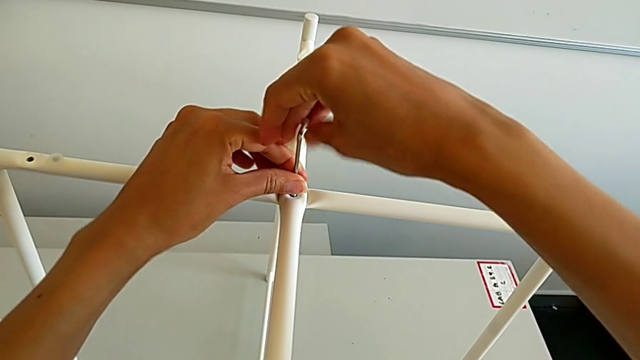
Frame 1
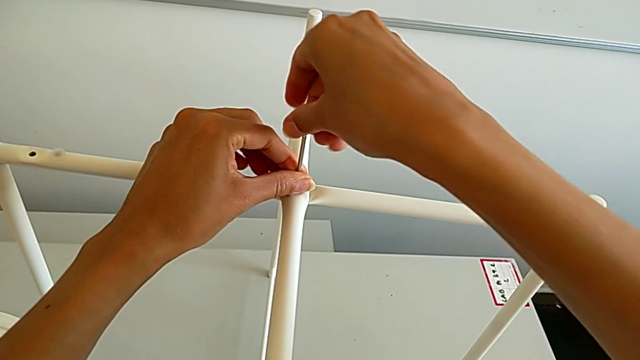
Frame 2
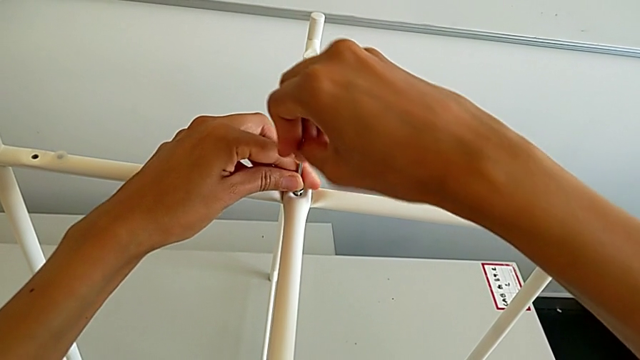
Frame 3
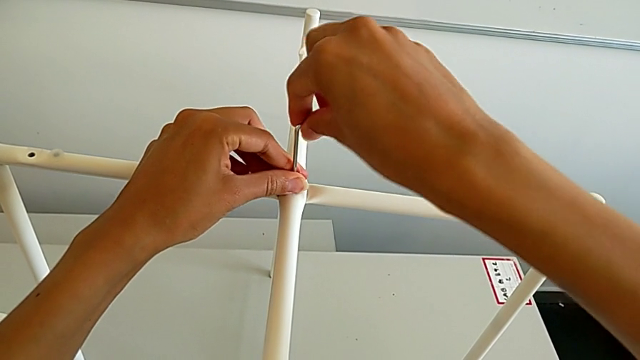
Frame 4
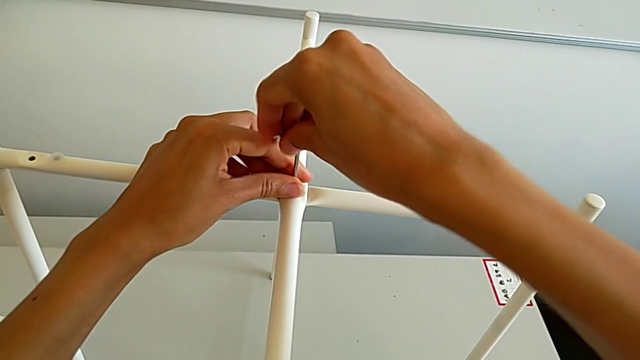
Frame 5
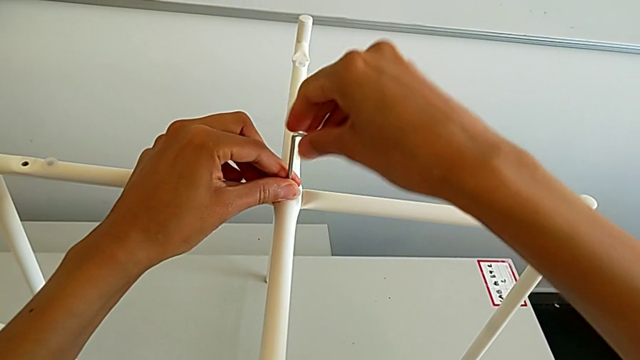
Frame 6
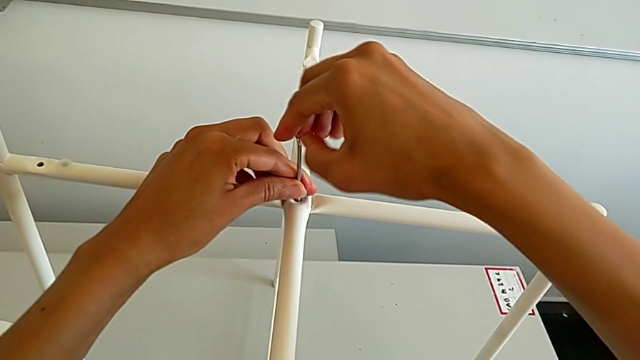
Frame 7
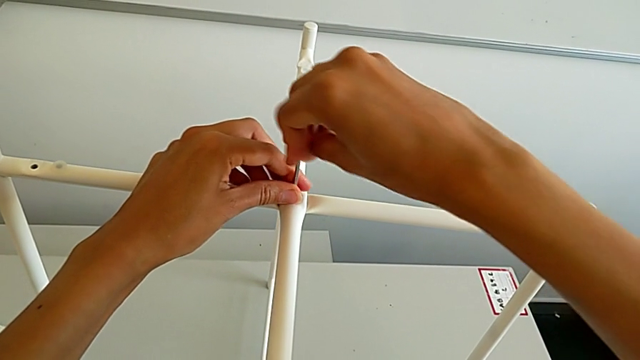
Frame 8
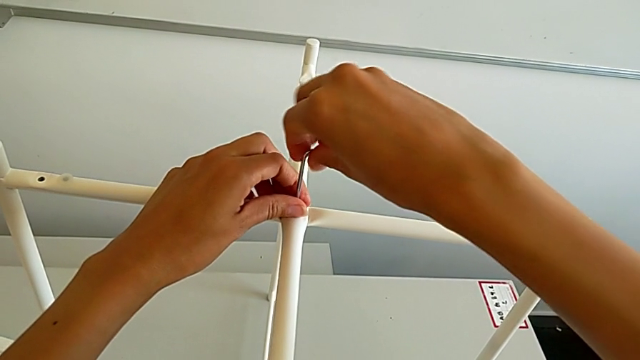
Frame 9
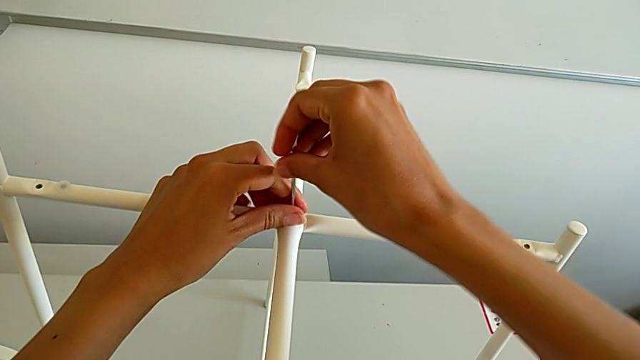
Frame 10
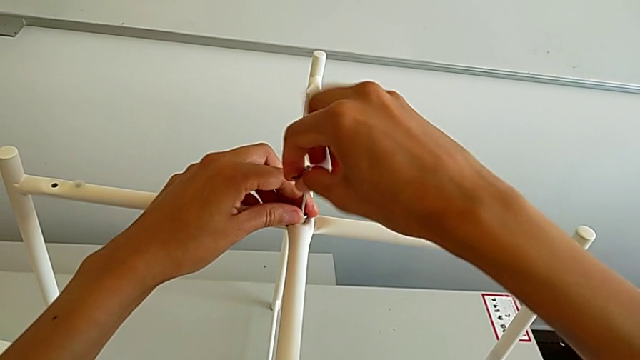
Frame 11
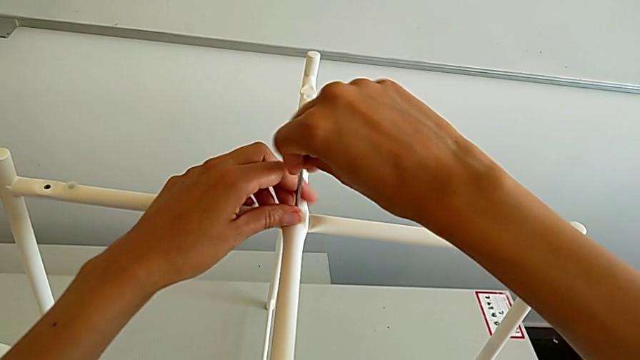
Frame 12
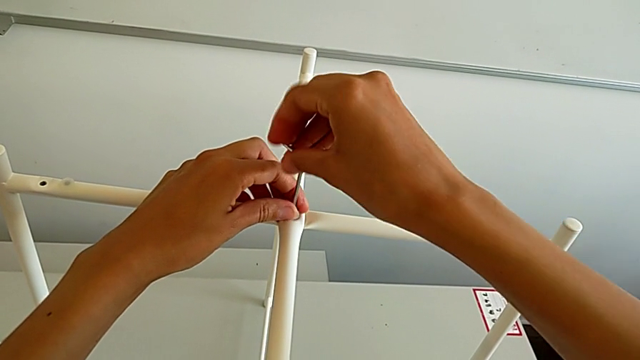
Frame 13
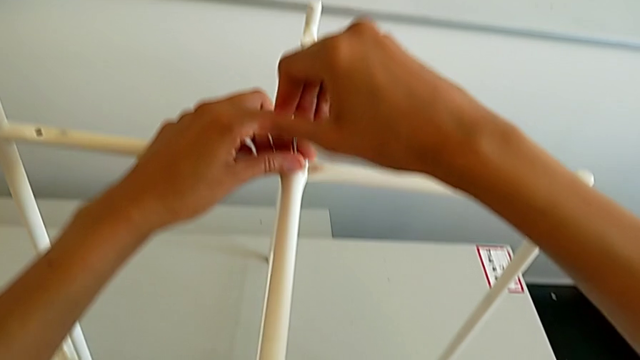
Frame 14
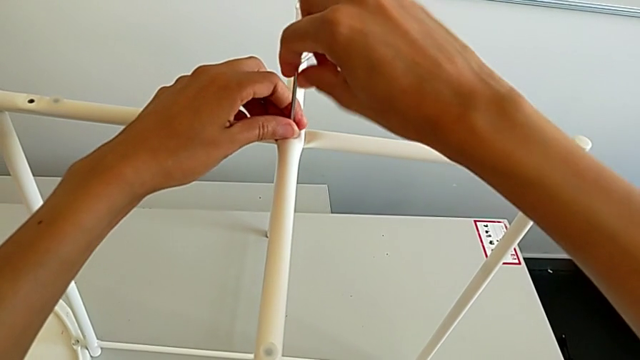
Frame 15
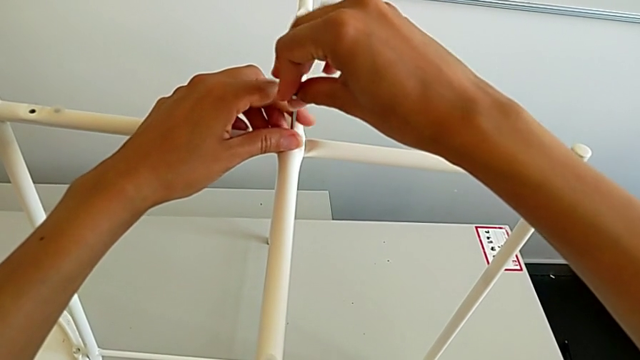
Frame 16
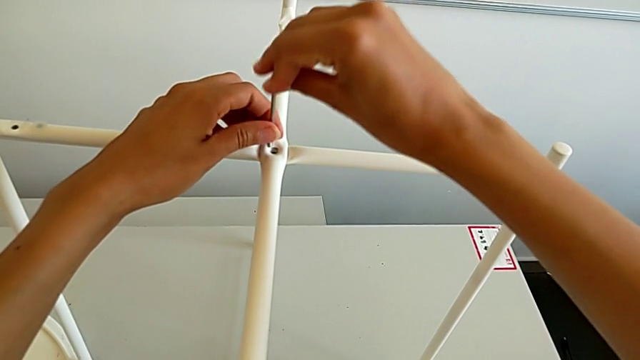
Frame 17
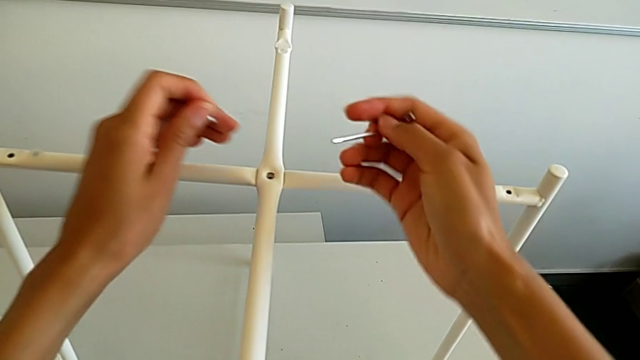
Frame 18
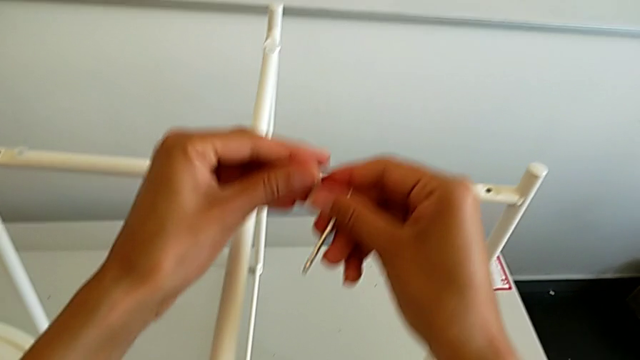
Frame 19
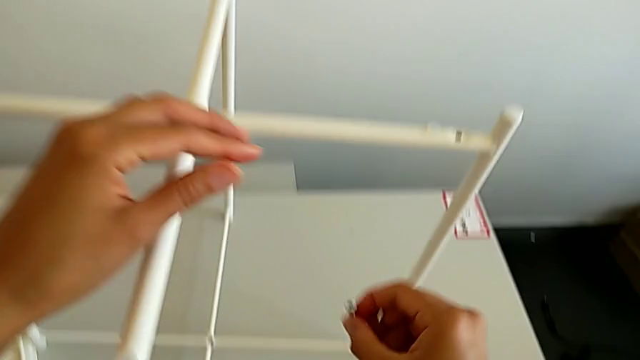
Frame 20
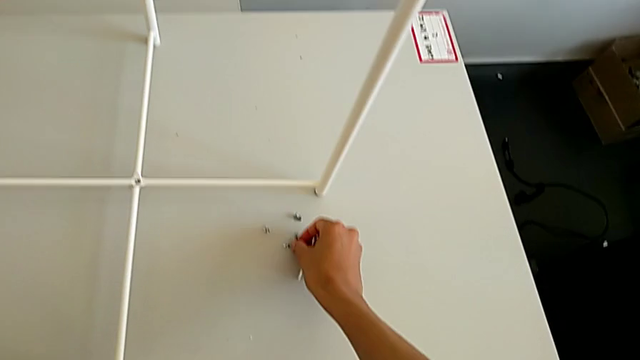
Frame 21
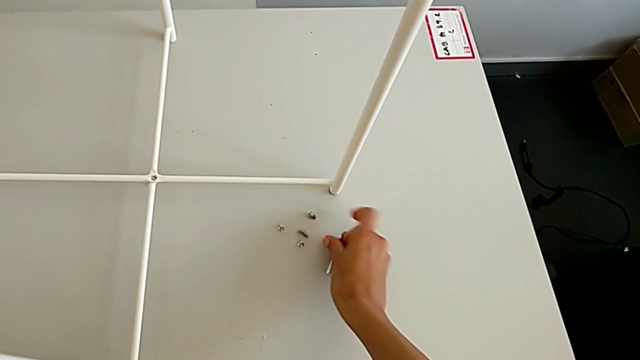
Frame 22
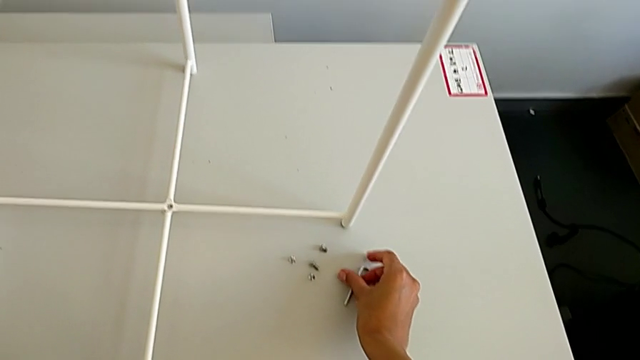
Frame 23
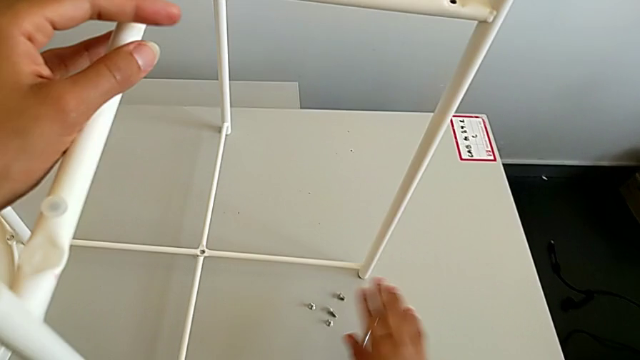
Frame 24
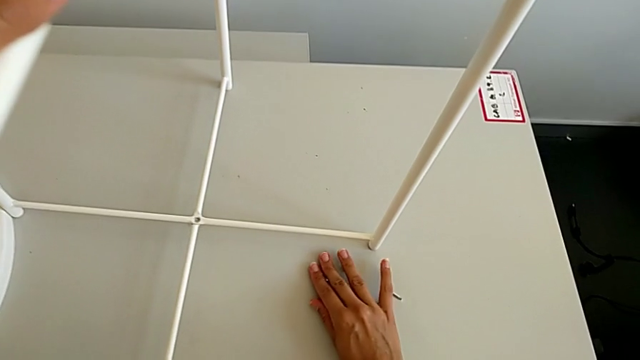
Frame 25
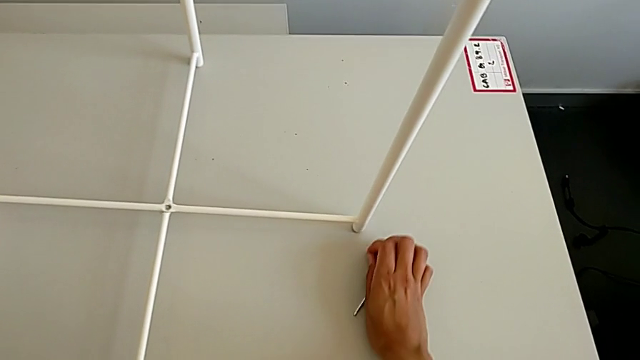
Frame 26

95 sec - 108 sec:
The camera wearer is unscrewing the top hex socket head from the base. They keep unscrewing the hex socket head, withdraw the Allen wrench with the right hand, disassemble the hex socket head with the left hand, grab it, place it, place the Allen wrench and slide the tray table.

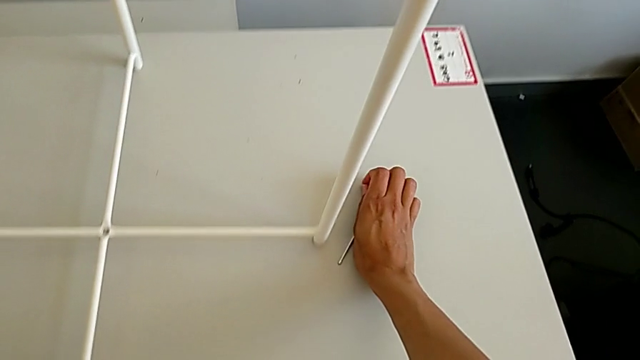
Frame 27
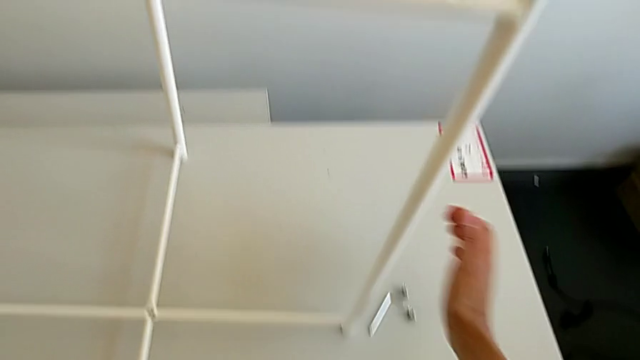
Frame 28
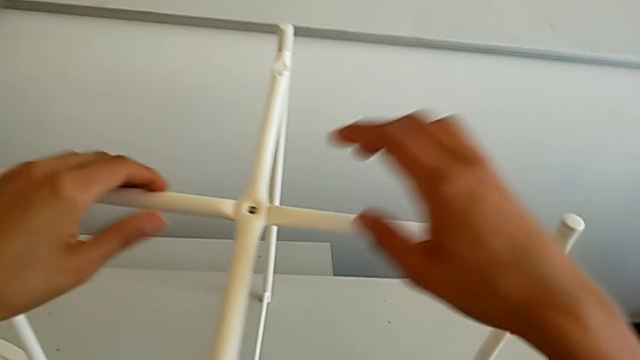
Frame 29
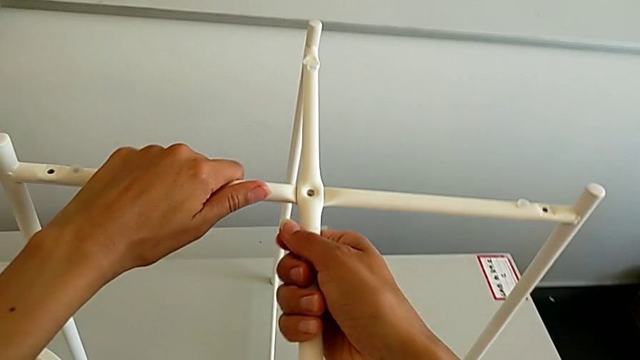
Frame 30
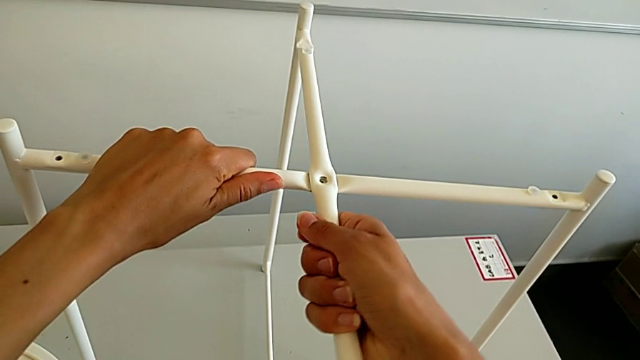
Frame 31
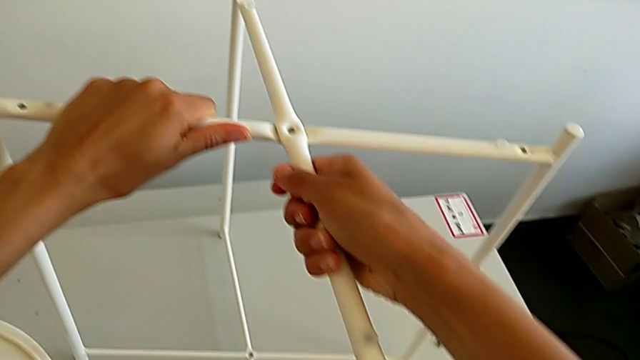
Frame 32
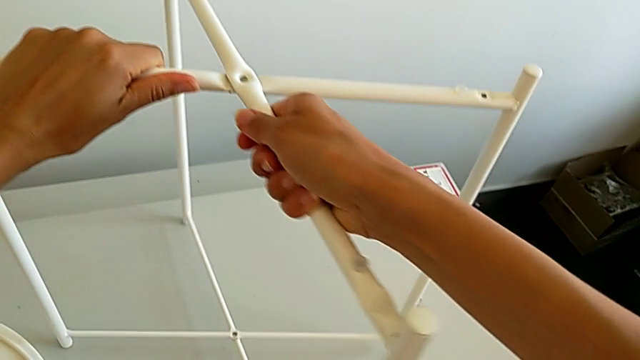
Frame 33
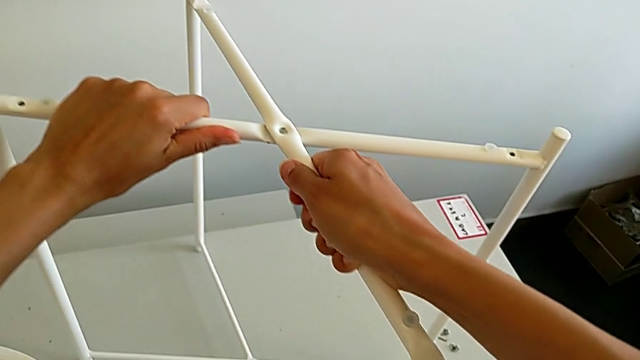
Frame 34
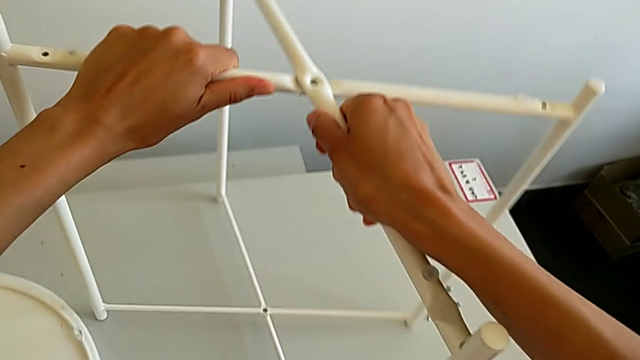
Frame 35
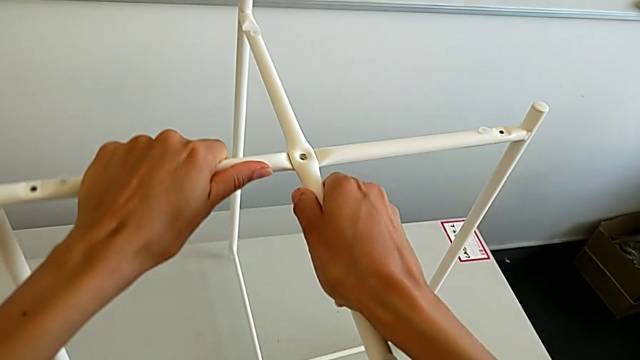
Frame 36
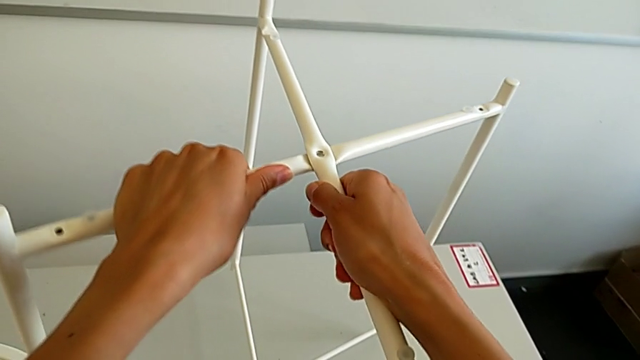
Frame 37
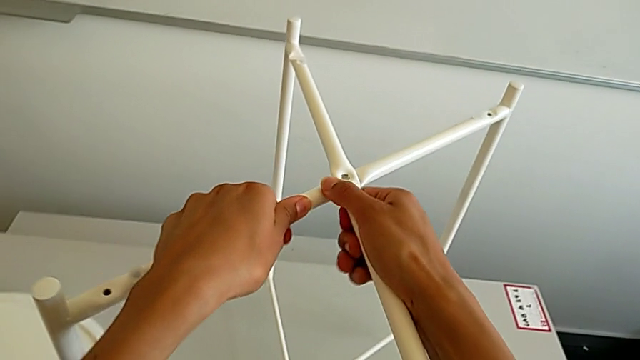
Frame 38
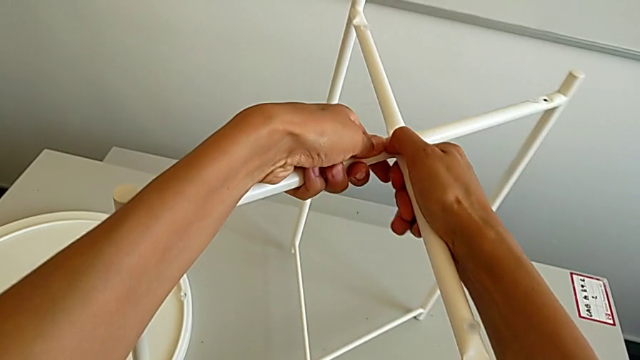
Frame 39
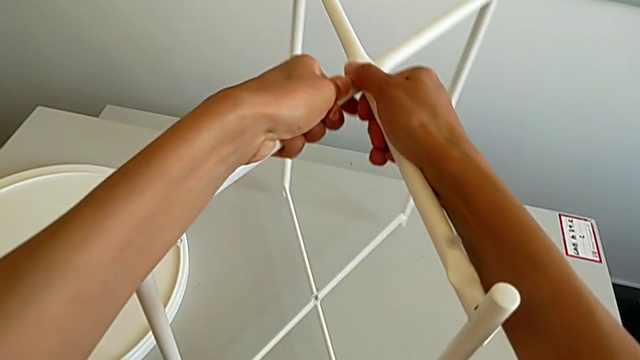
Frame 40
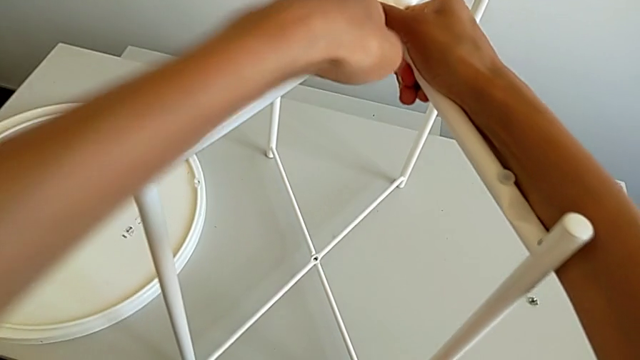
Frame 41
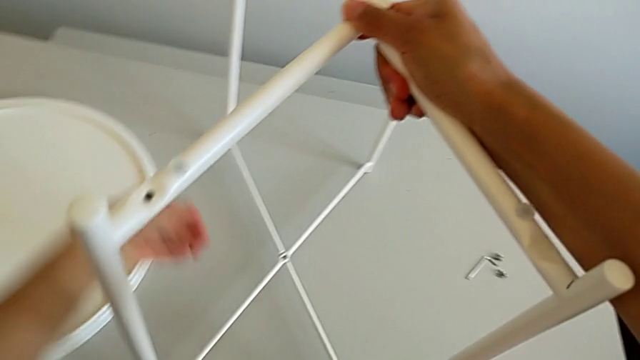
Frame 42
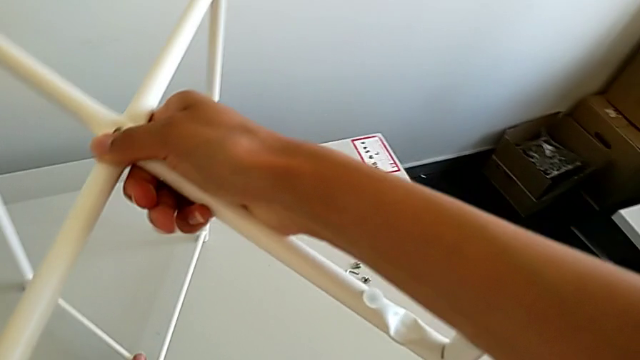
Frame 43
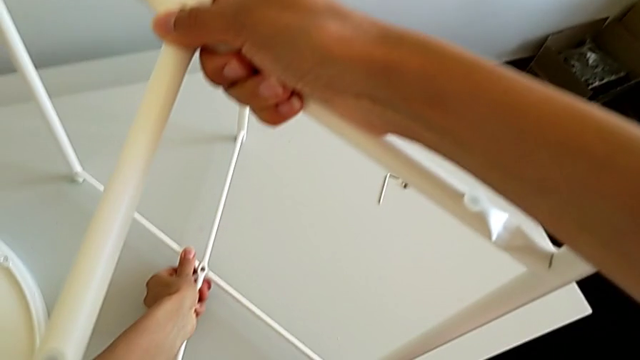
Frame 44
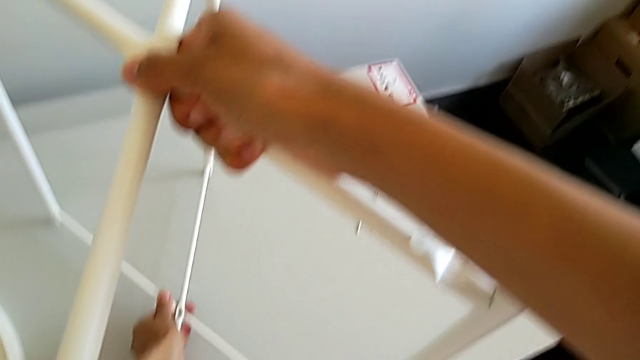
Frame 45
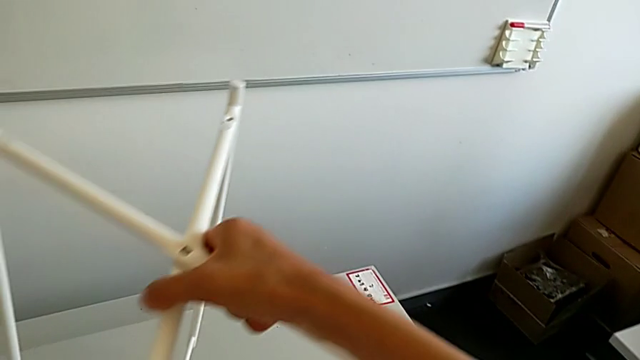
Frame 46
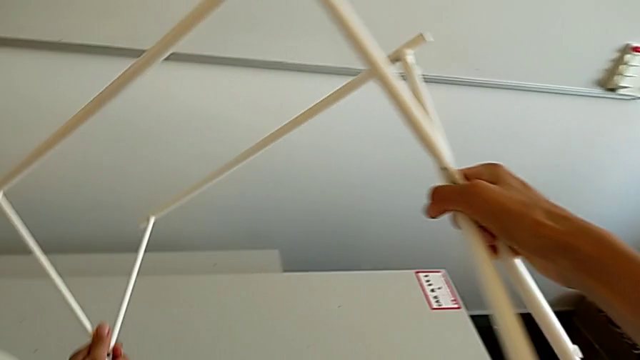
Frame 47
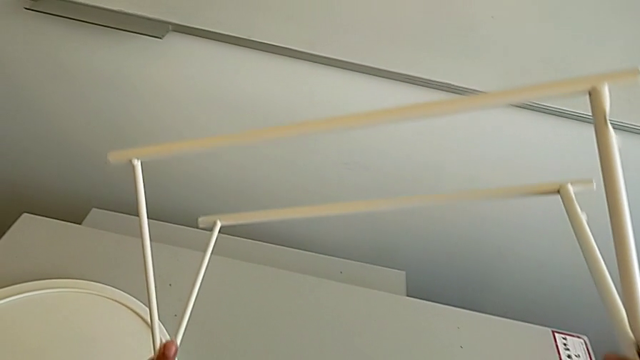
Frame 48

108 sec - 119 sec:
The camera wearer is detaching the legs. They approach the tray table, slide it, place it and begin to rotate it.
